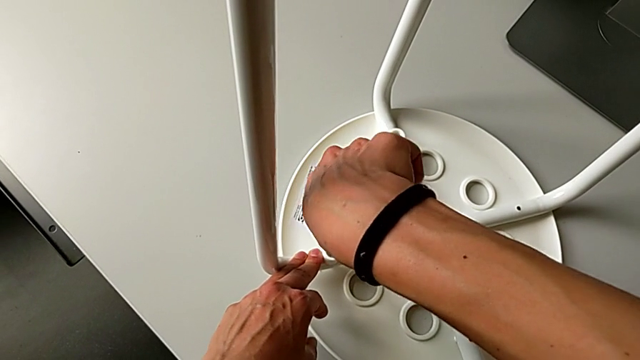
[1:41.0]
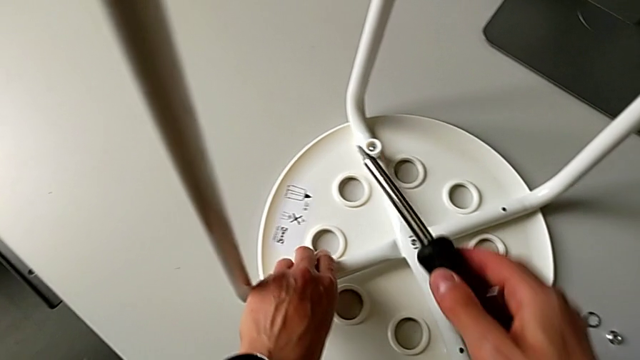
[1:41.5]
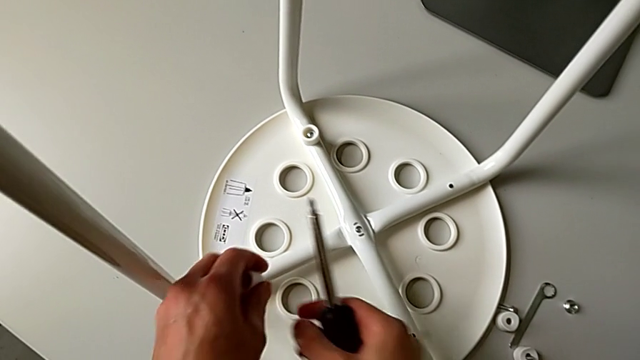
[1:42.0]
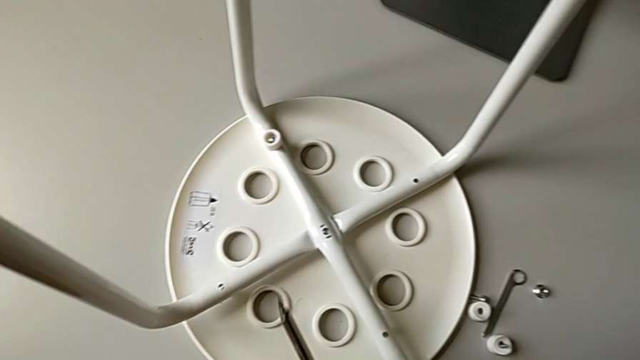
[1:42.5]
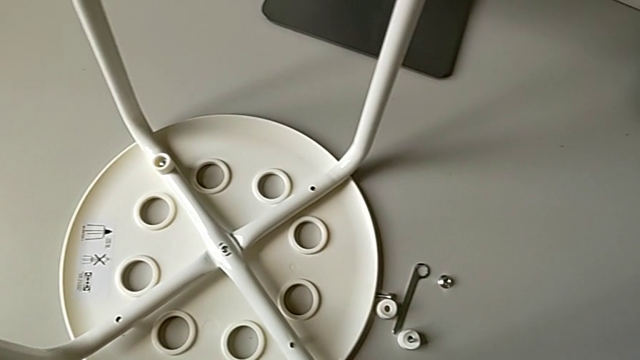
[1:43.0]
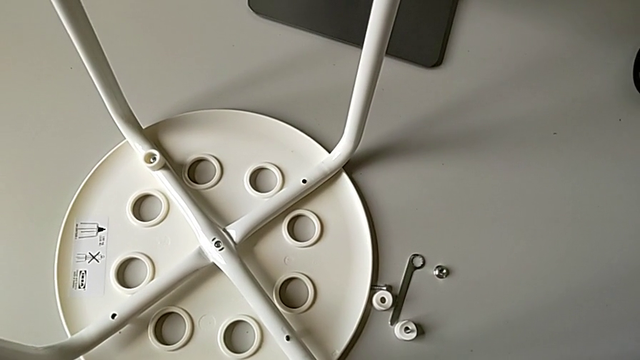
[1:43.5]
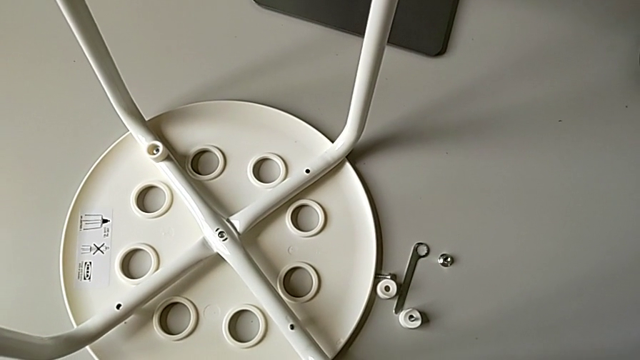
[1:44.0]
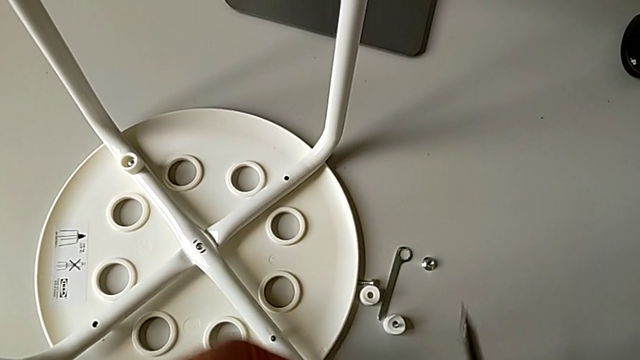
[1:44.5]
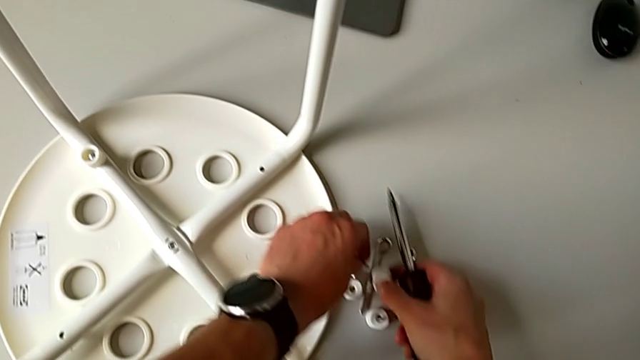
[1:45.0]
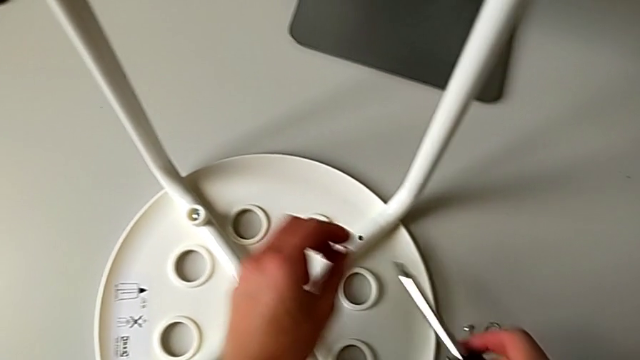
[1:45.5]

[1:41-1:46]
The camera wearer is screwing the third screw with the screwdriver. They withdraw the screwdriver, disassemble the third screw and place it.

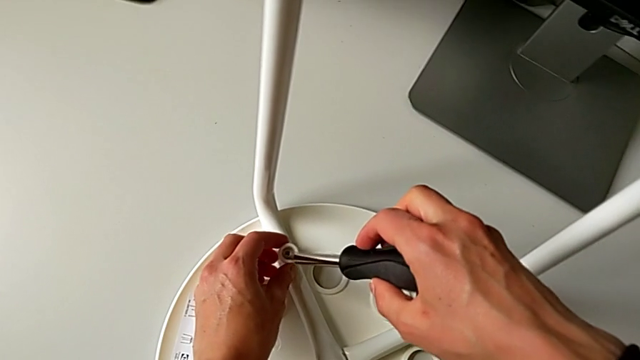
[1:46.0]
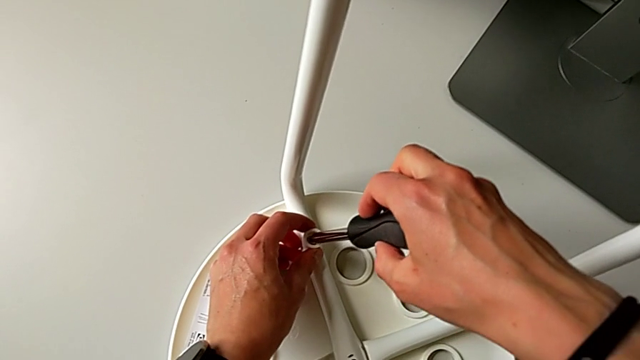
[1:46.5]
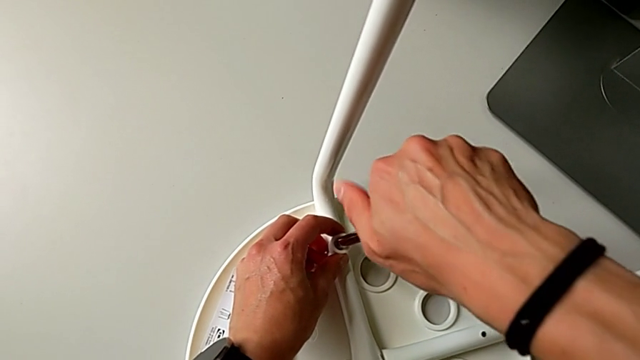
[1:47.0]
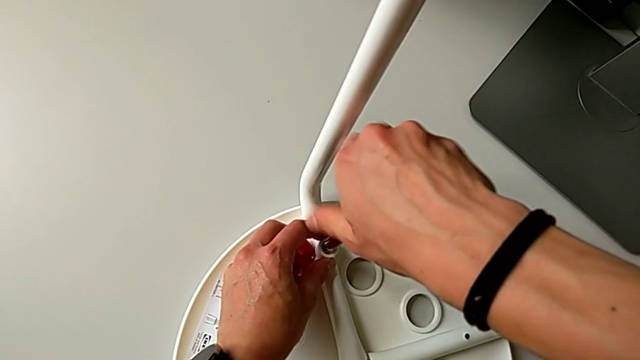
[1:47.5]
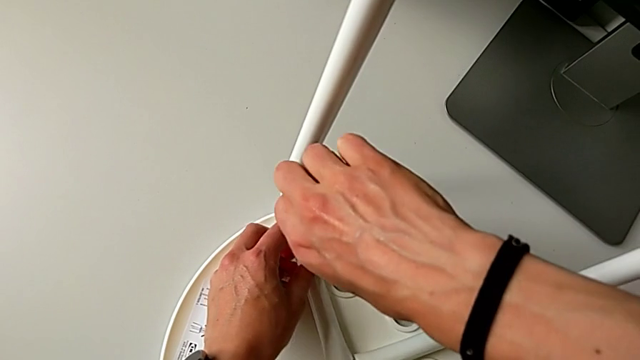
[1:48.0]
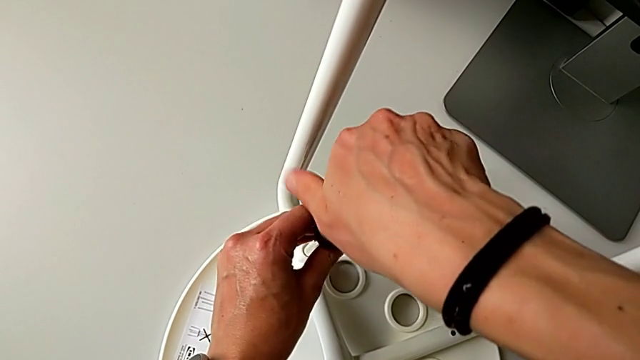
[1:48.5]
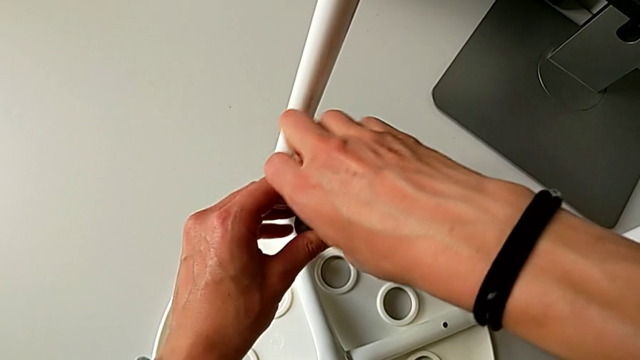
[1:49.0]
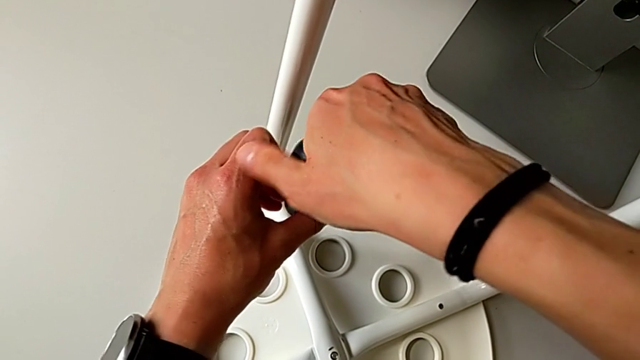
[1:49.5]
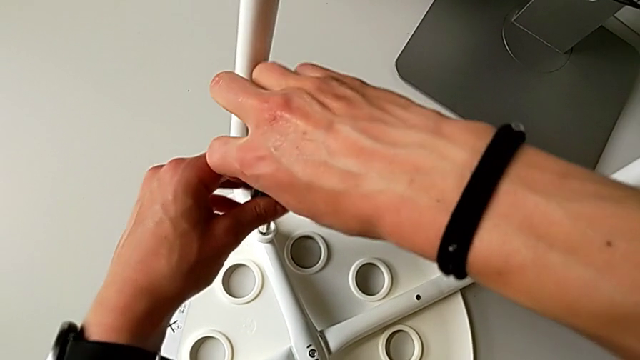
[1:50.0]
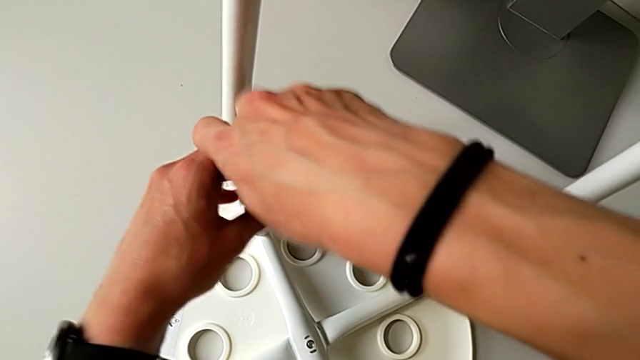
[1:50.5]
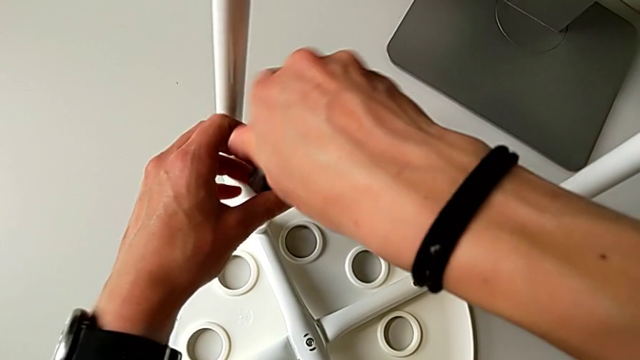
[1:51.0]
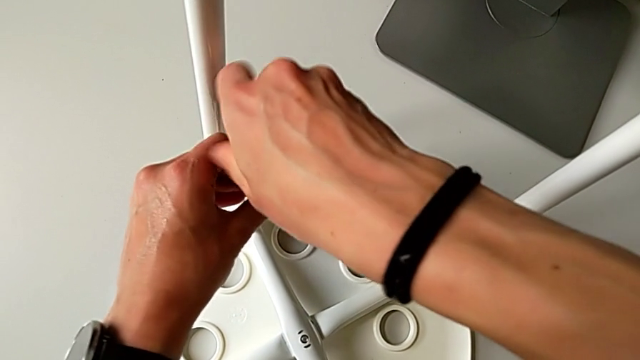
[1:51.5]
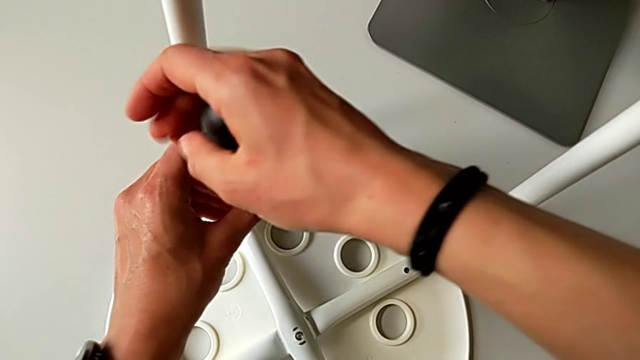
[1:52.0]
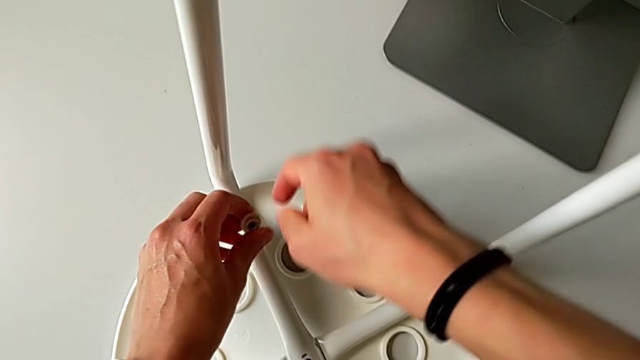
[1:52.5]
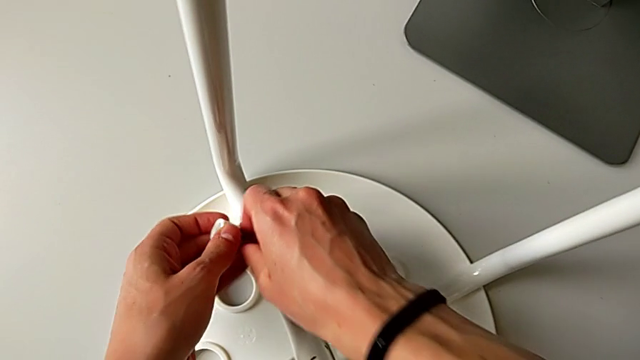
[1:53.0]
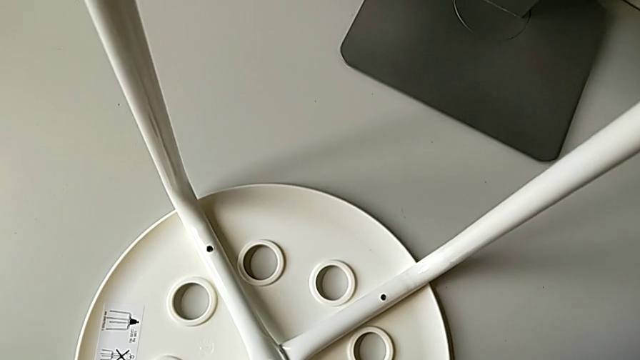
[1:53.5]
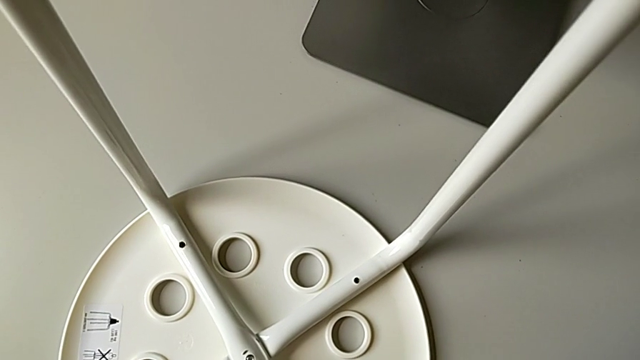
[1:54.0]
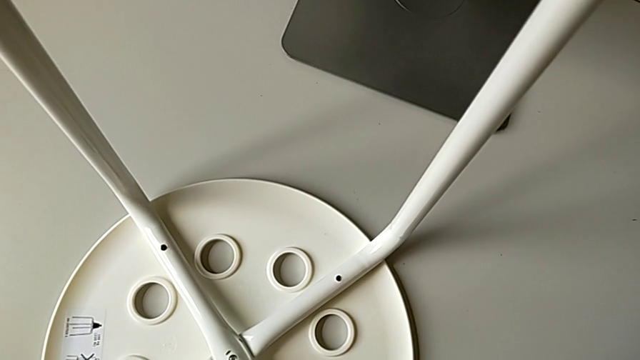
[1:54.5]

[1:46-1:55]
The camera wearer screws the fourth screw with the screwdriver. They insert the screwdriver, unscrew the fourth screw, withdraw the screwdriver, disassemble the fourth screw and place the fourth hex nut.

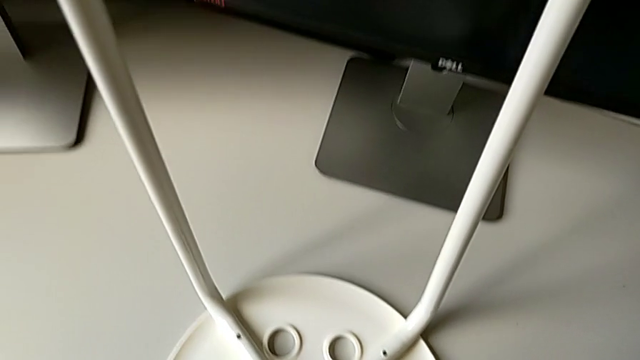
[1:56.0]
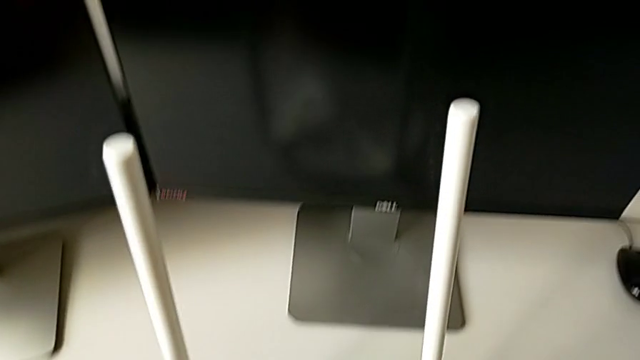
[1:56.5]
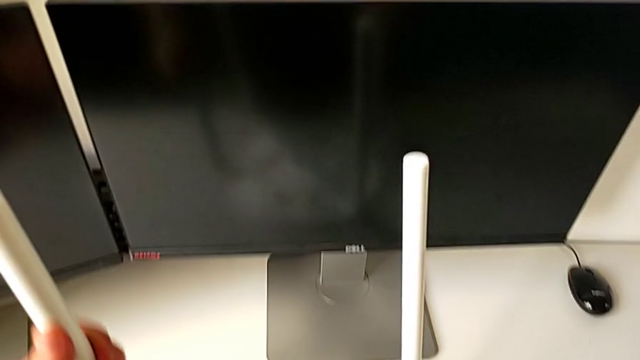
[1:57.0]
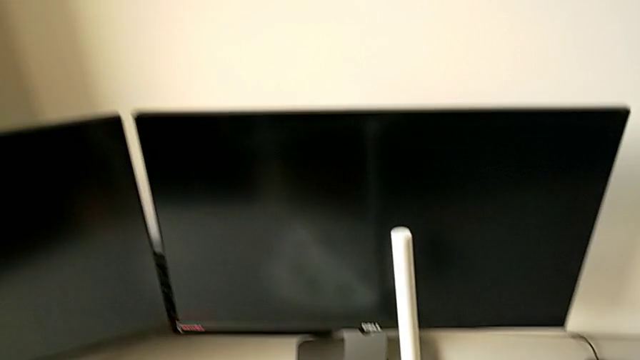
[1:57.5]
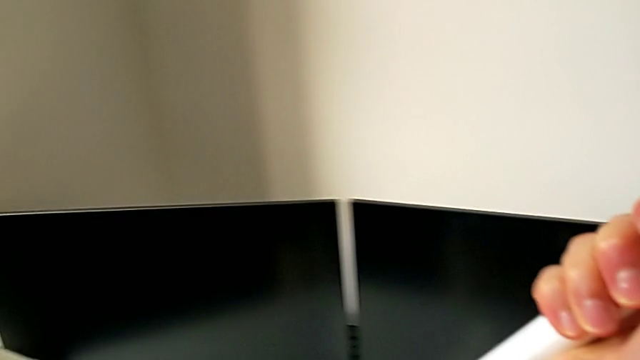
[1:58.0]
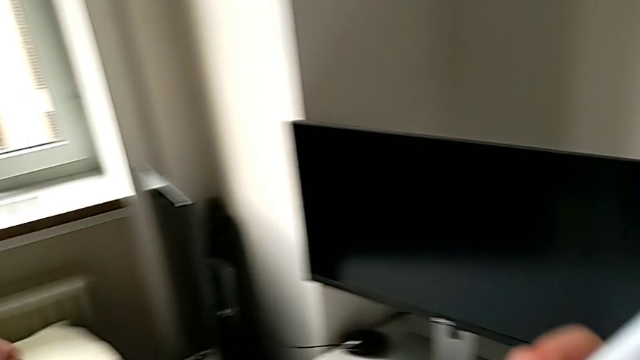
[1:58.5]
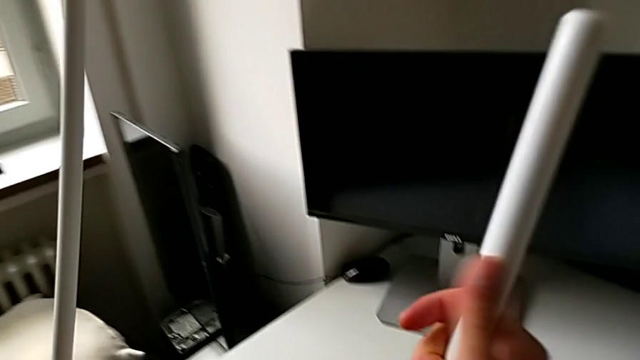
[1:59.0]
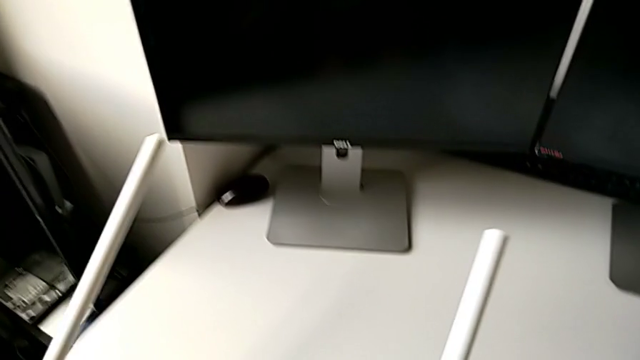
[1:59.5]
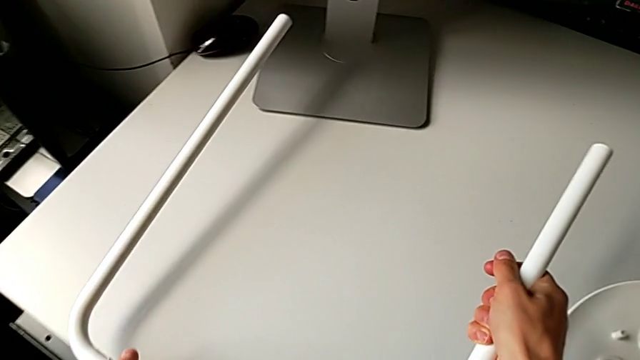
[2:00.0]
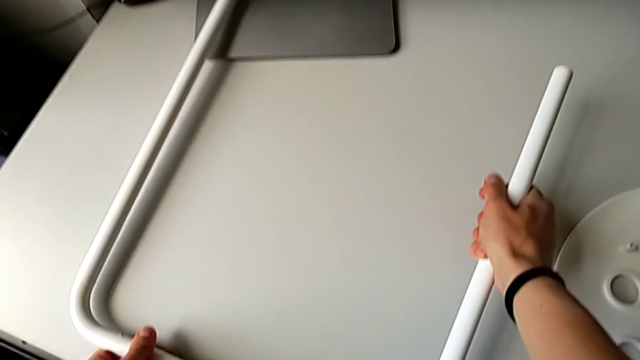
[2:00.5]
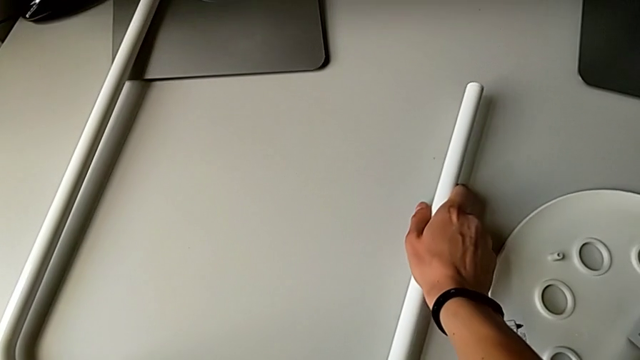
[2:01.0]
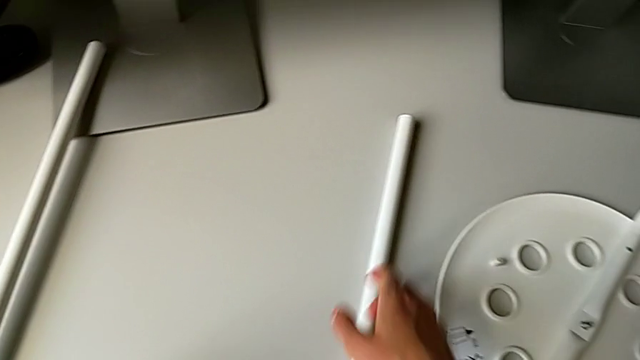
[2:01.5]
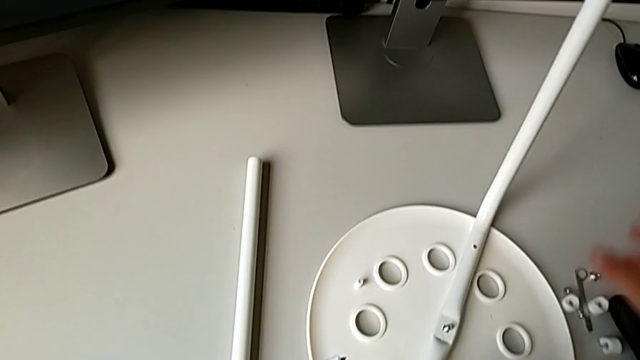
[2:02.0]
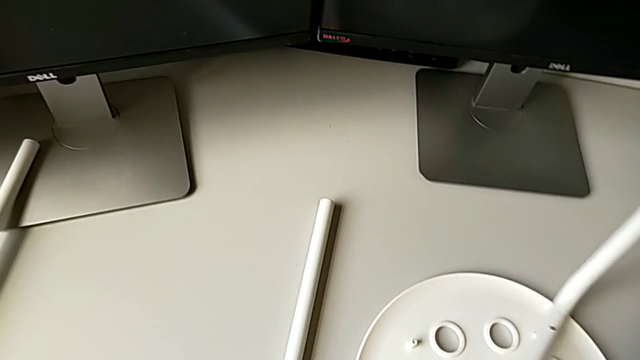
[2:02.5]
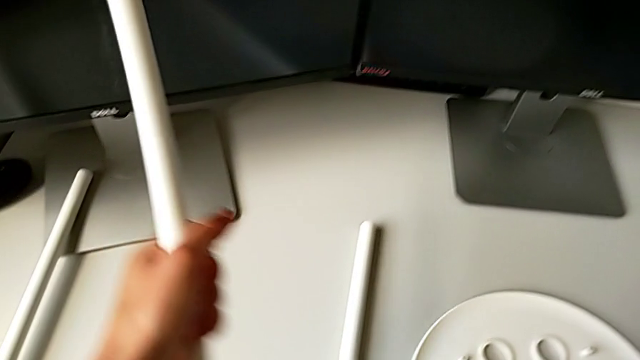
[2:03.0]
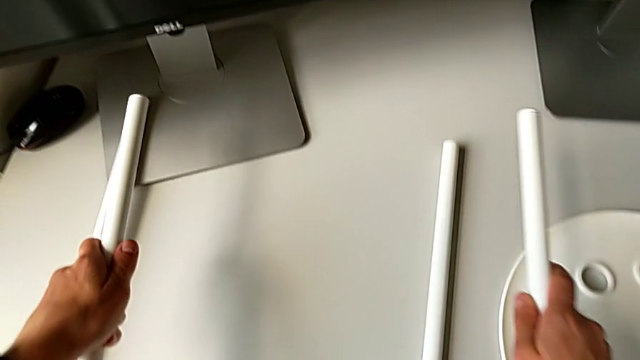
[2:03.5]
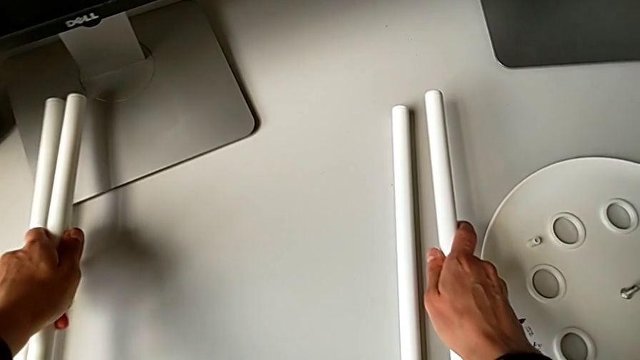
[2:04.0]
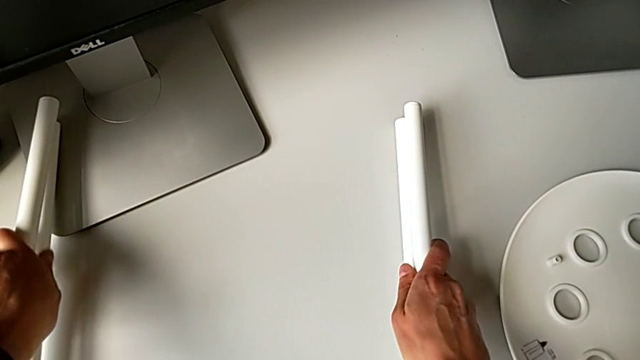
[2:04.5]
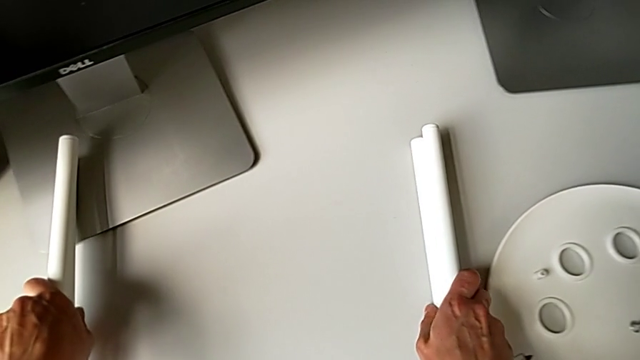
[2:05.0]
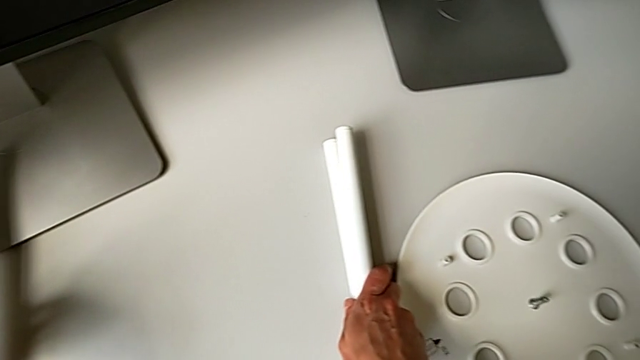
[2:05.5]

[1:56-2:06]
The camera wearer is disassembling the legs and separating them. They grab the first leg, lift it, place it, grab the second leg, lift it and place it.
